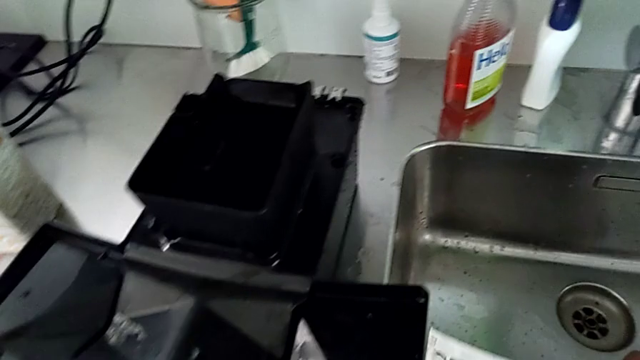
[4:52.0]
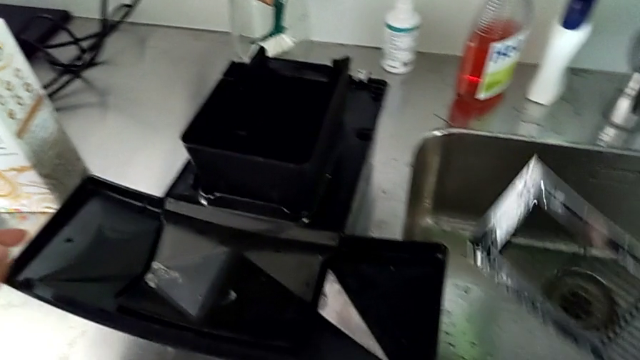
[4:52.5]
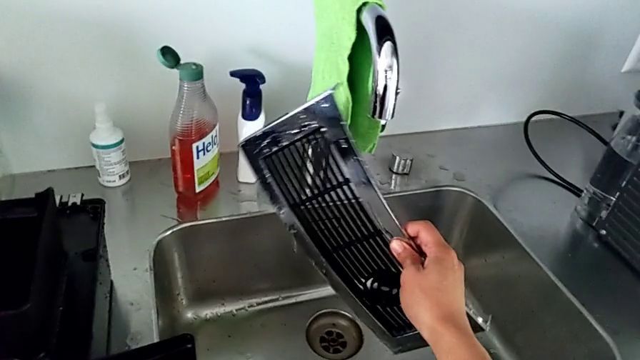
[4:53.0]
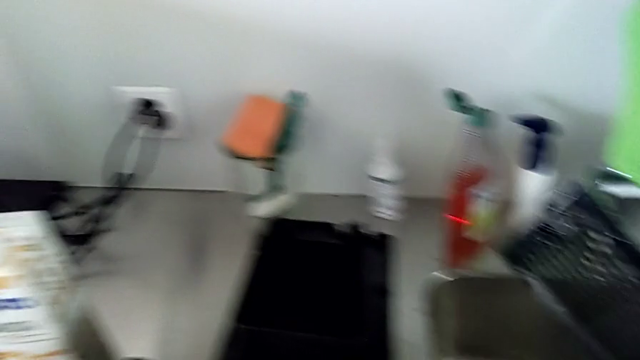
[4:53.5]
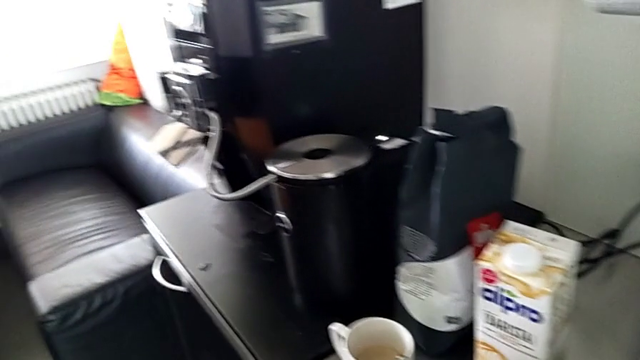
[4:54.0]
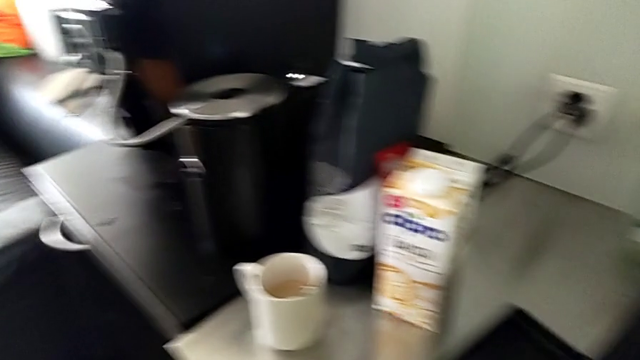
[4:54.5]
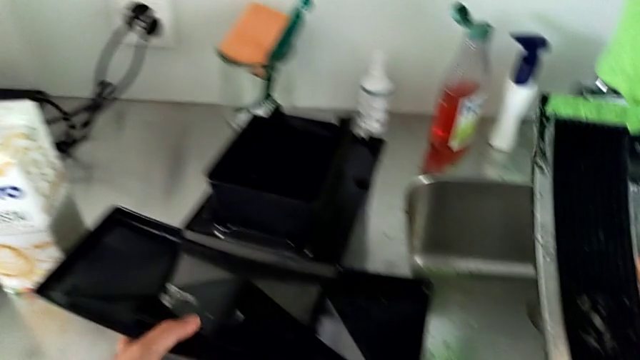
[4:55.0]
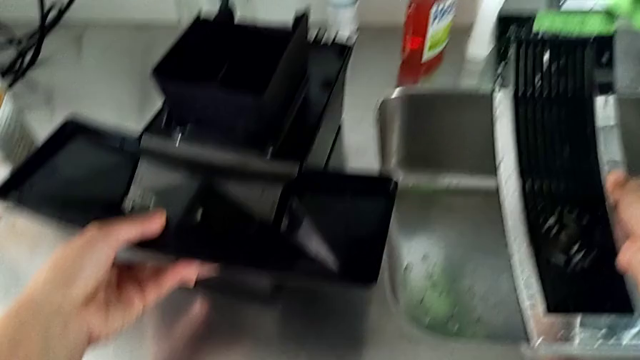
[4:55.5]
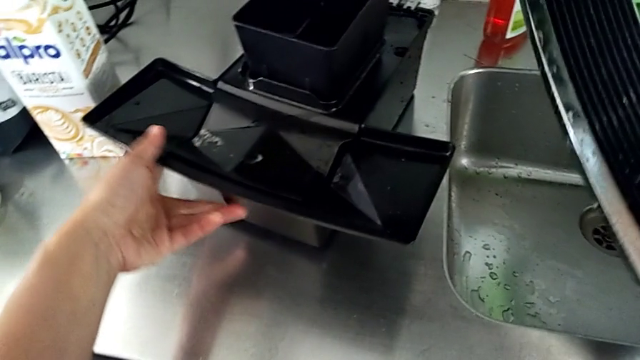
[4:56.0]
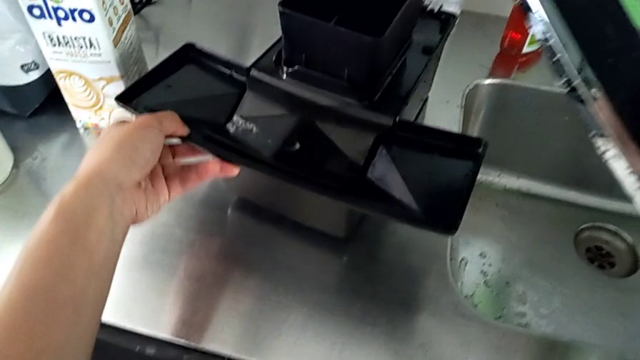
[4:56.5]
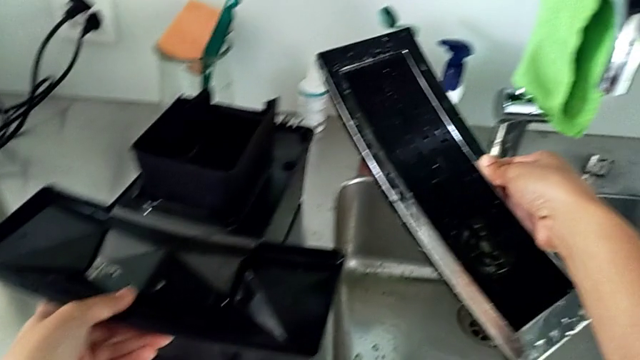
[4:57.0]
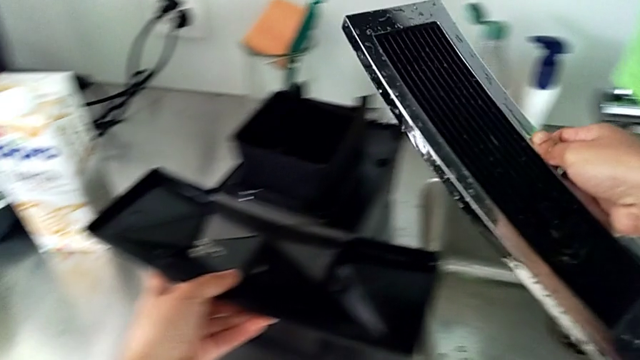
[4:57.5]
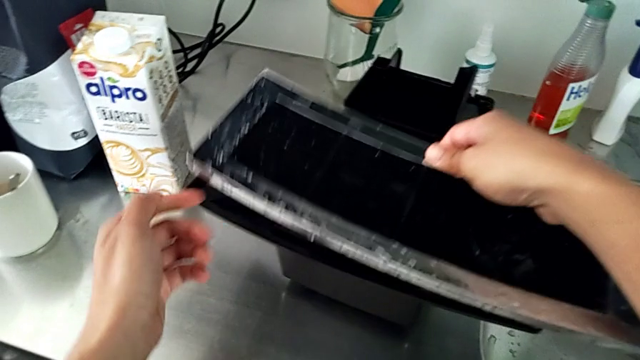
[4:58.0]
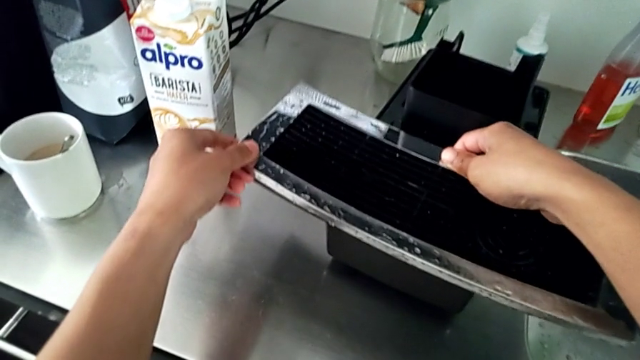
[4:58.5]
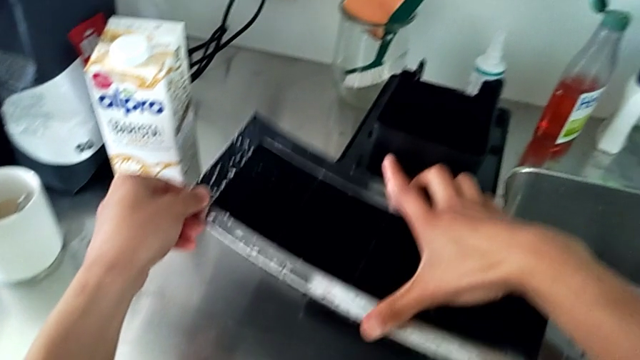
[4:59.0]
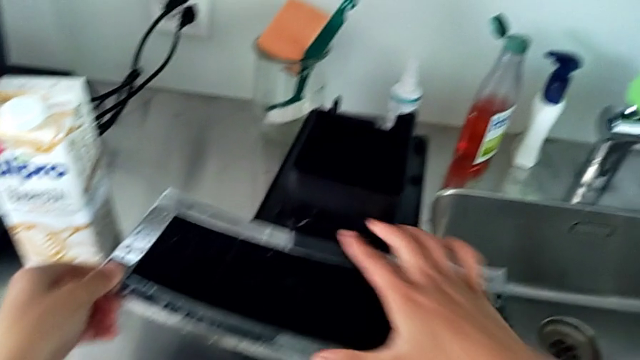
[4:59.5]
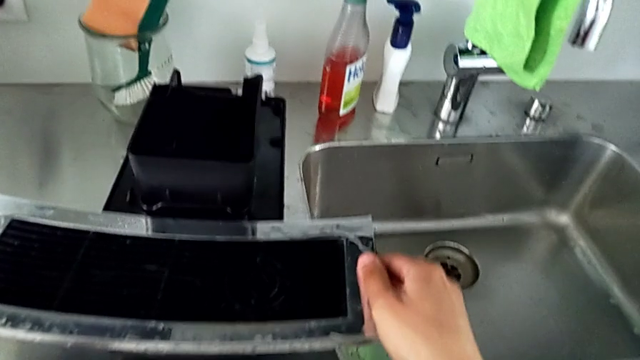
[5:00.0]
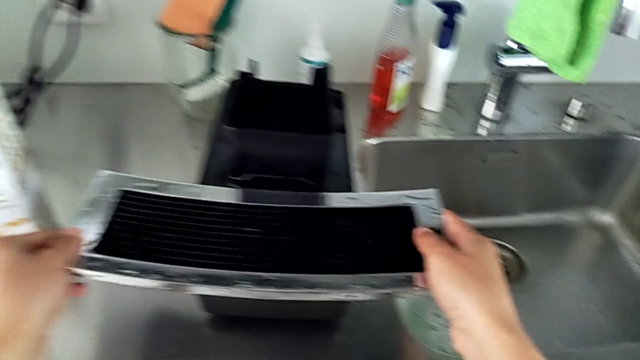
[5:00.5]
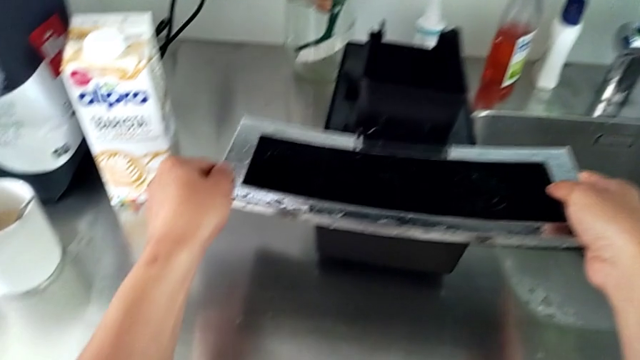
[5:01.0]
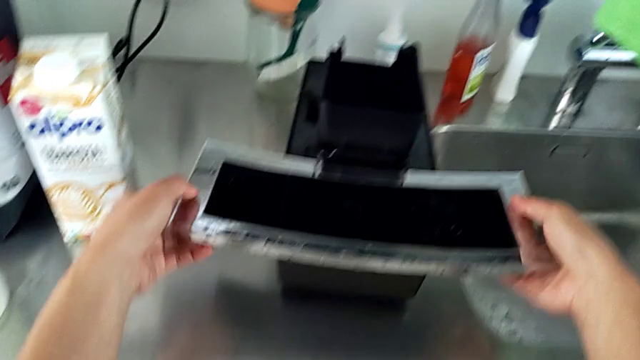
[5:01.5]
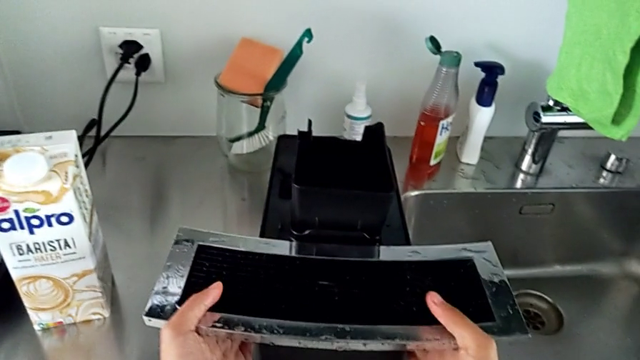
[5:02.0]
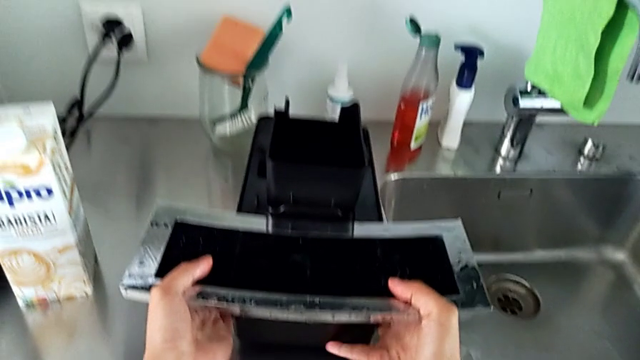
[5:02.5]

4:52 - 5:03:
The camera wearer assembles the drip grid back to the drip tray. They grab the top drip tray and assemble it.

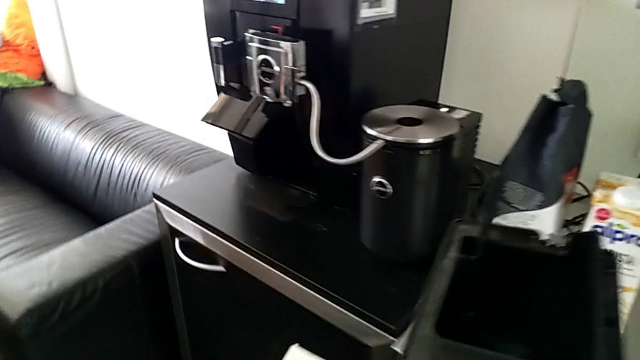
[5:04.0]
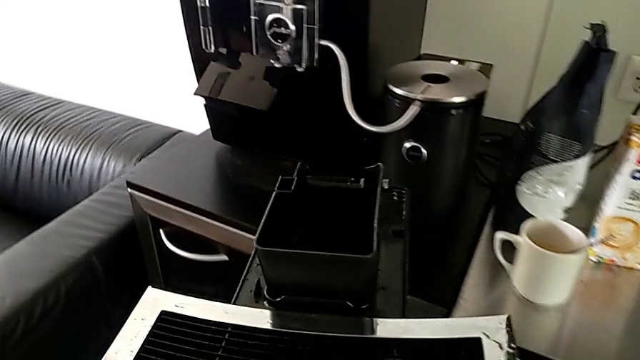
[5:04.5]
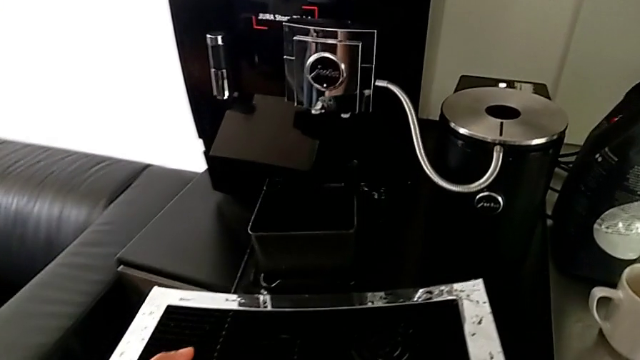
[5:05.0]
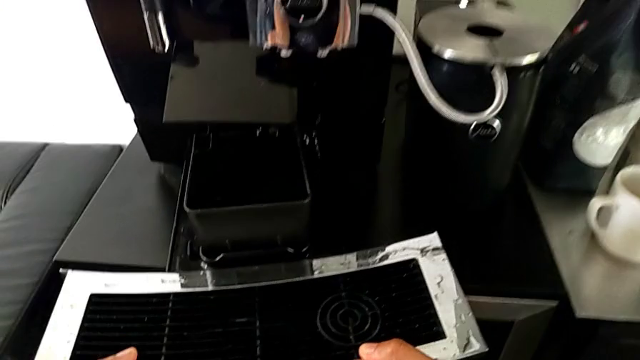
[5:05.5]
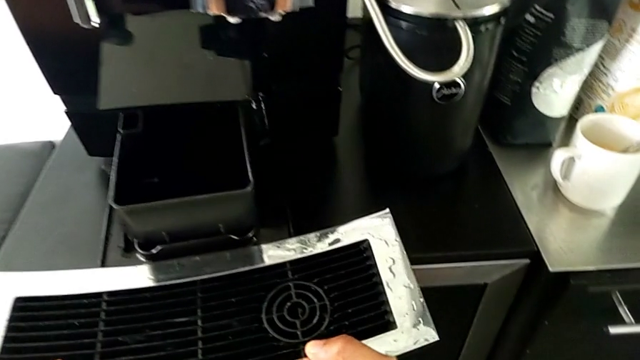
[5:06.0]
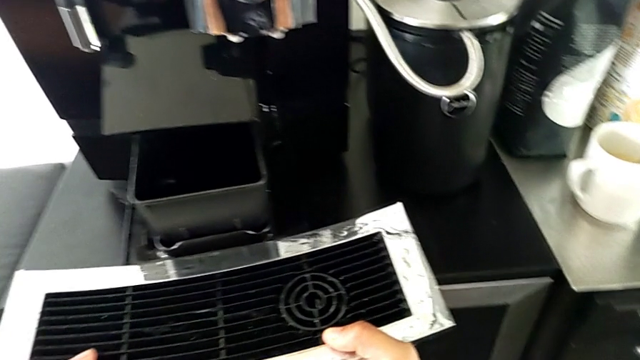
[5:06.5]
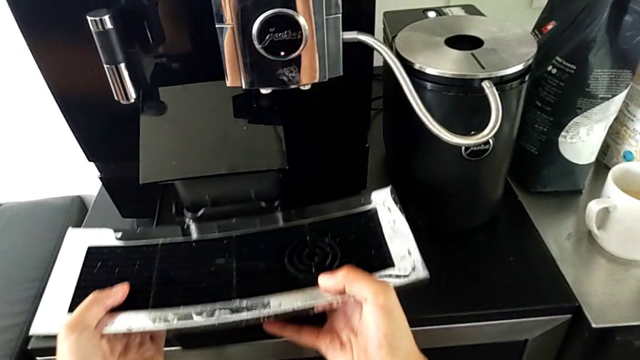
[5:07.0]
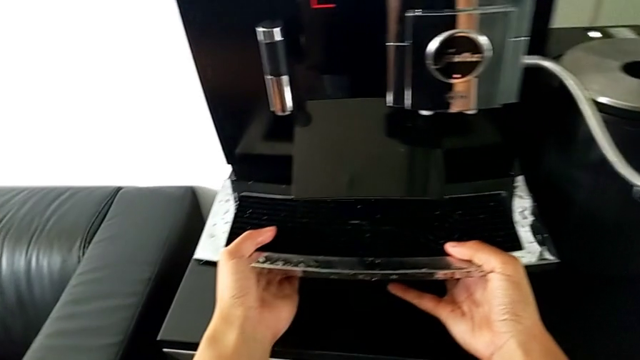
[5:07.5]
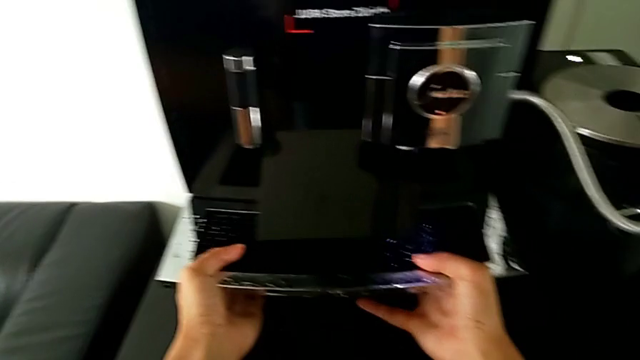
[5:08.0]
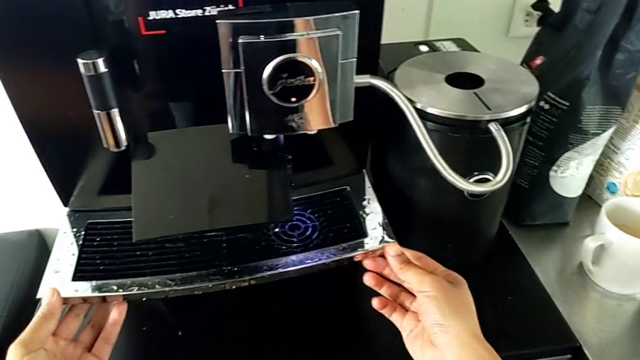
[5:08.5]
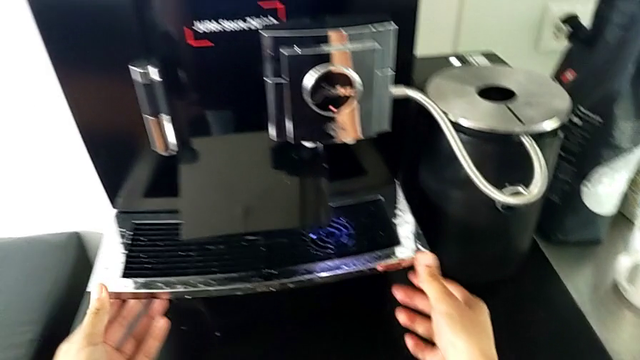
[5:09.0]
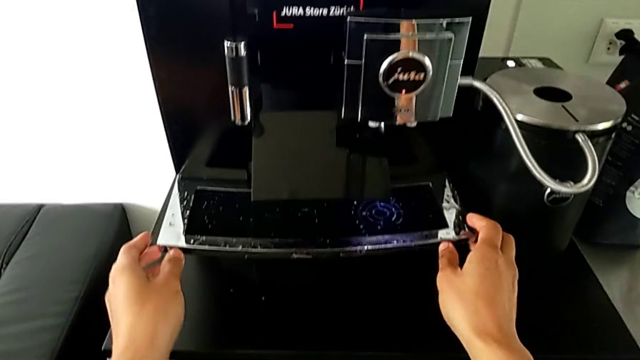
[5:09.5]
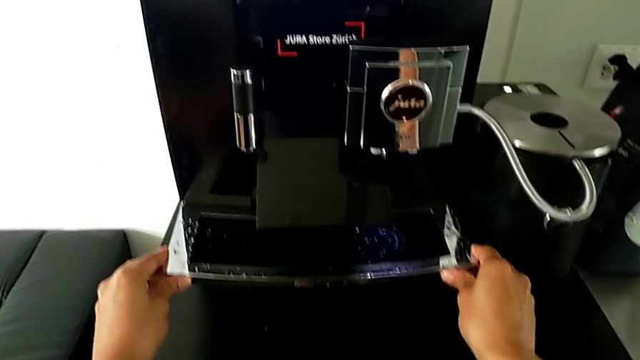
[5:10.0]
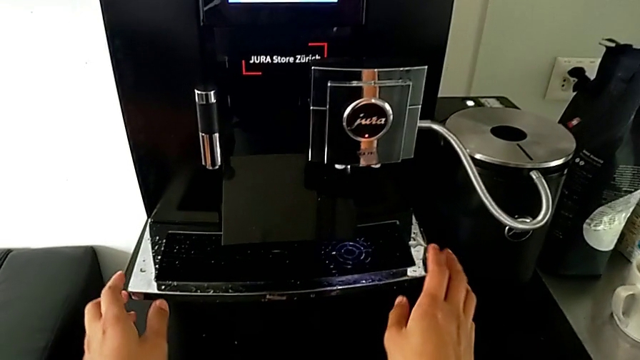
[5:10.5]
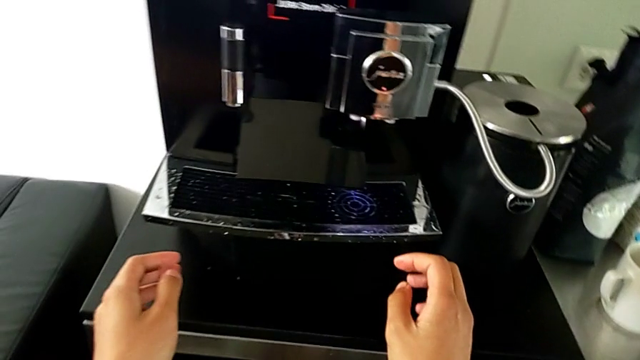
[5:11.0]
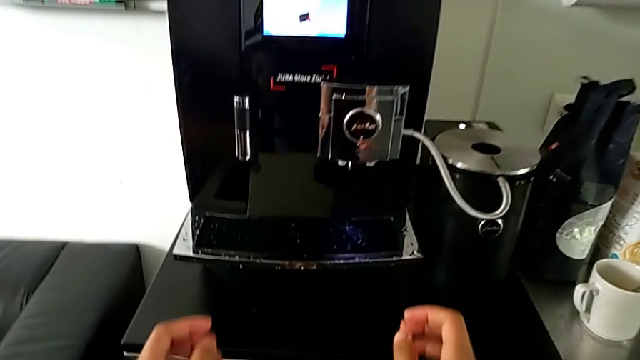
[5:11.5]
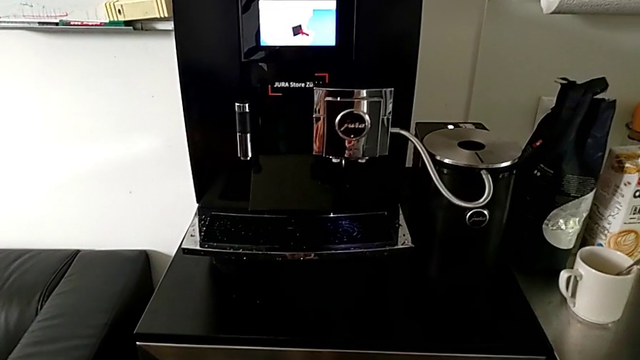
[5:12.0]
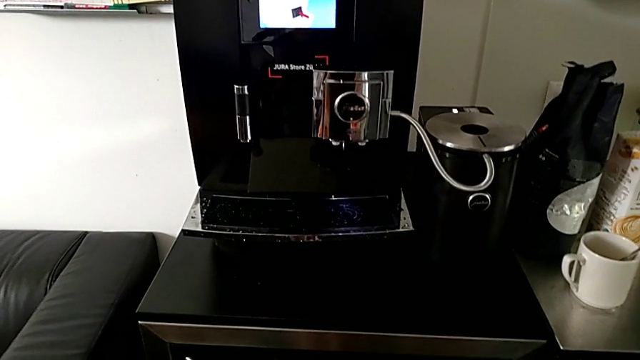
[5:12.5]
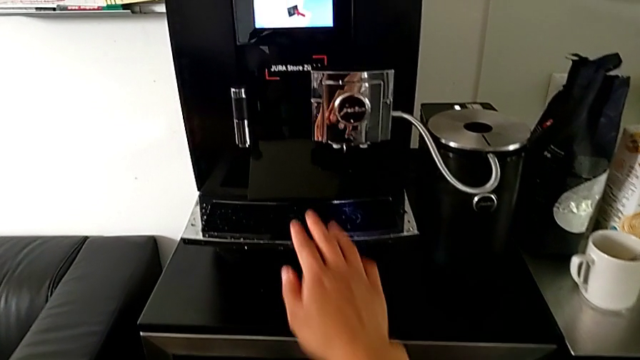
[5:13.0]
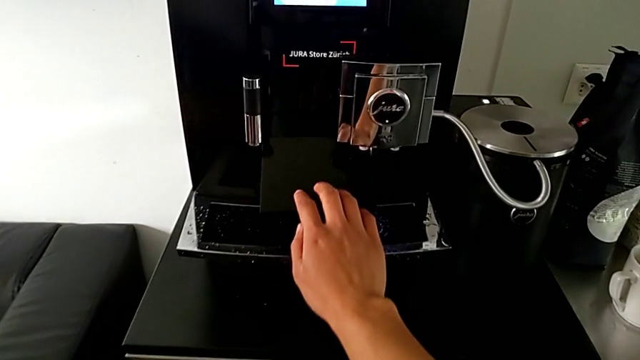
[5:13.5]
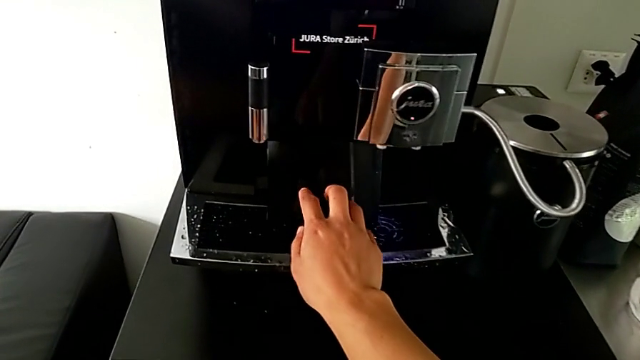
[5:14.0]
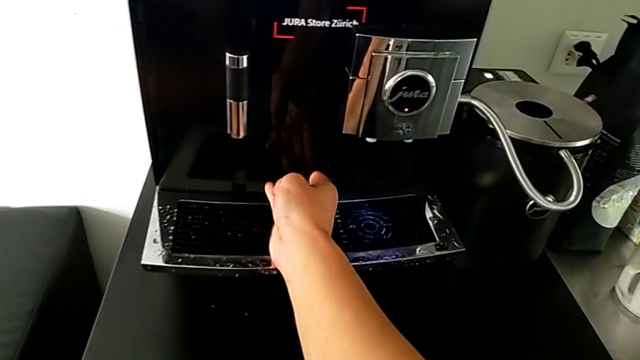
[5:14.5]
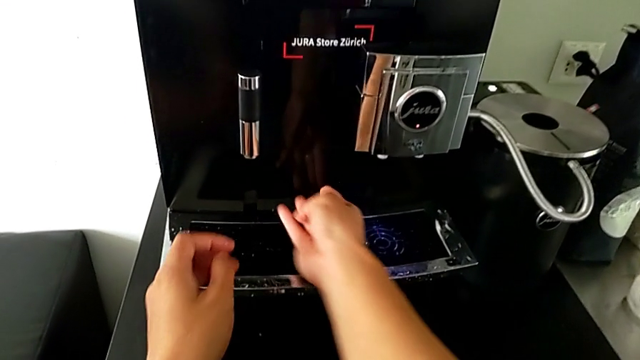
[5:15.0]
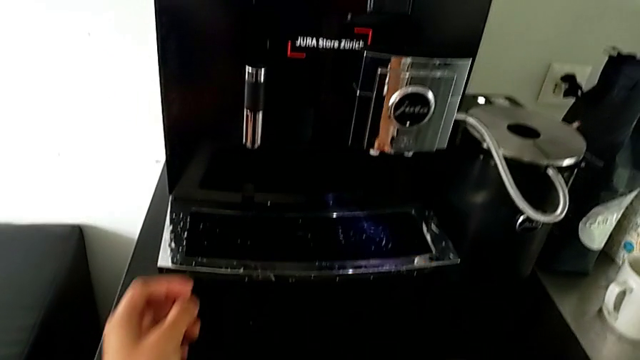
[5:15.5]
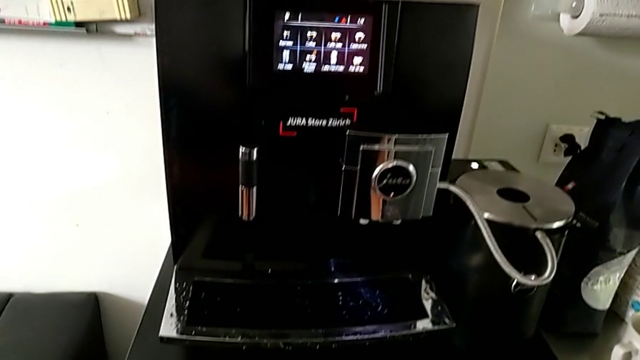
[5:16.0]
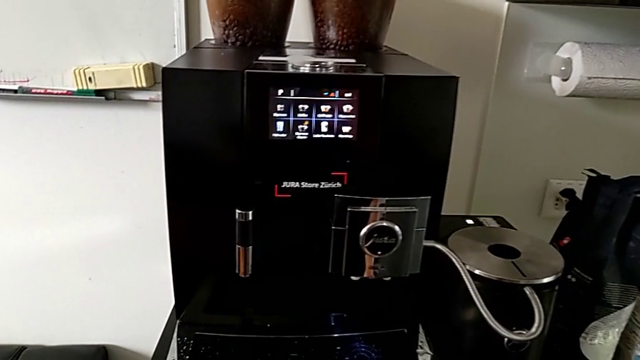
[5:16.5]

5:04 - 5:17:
The camera wearer assembles the drip tray back to the espresso machine. They insert the bottom drip tray and close the bottom front panel door.
